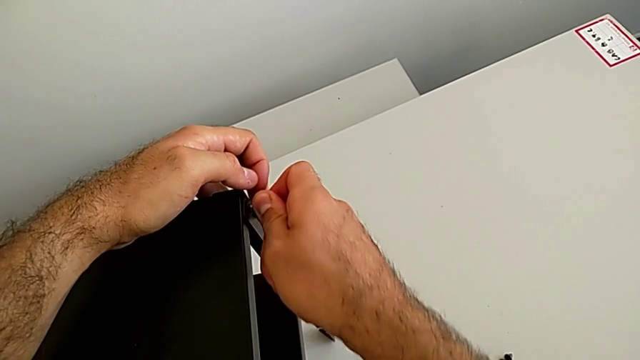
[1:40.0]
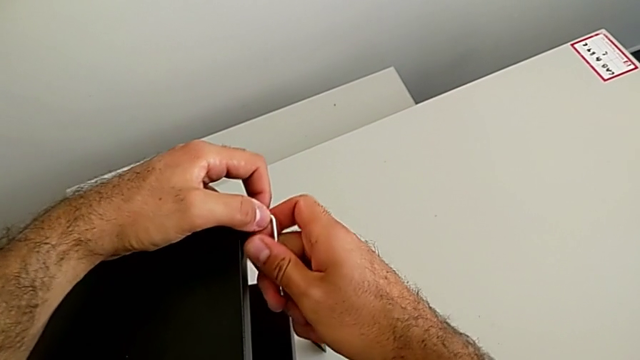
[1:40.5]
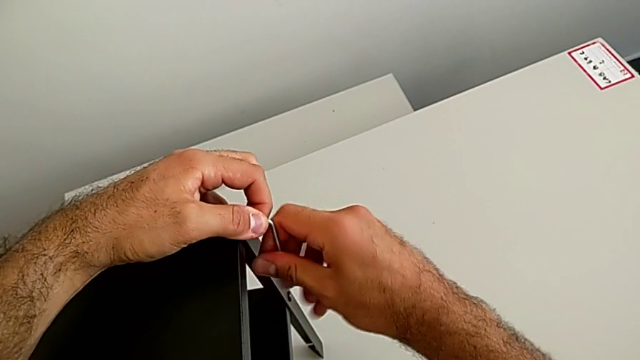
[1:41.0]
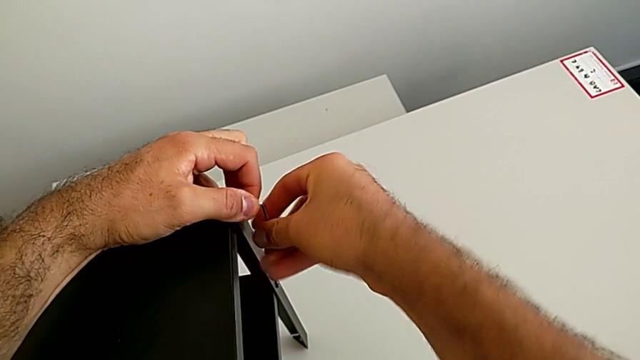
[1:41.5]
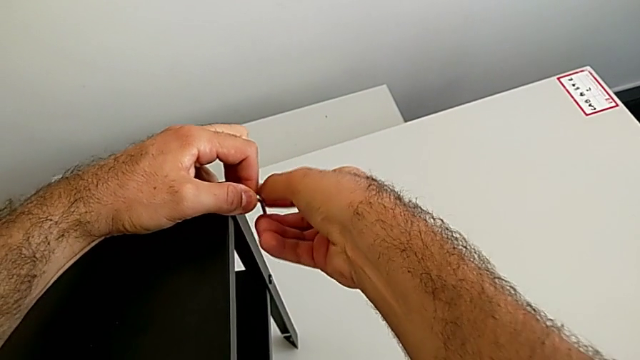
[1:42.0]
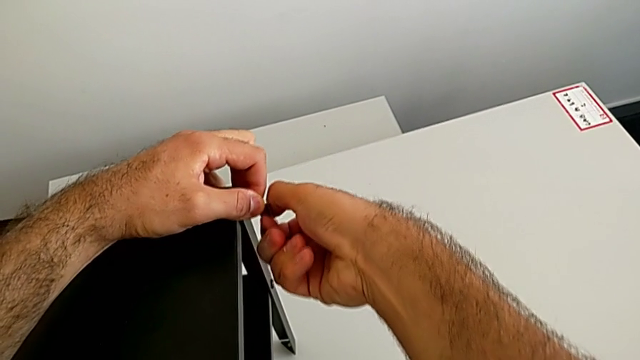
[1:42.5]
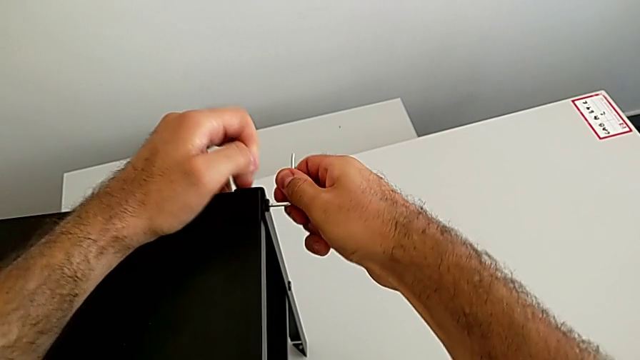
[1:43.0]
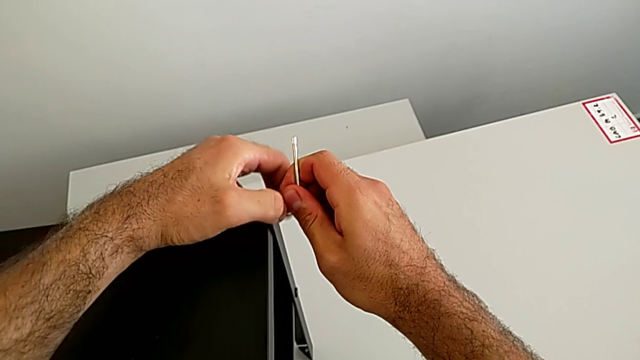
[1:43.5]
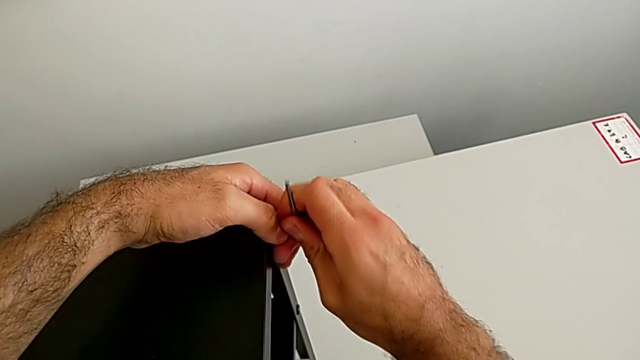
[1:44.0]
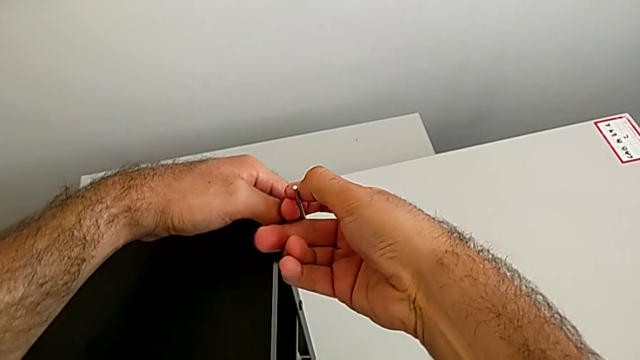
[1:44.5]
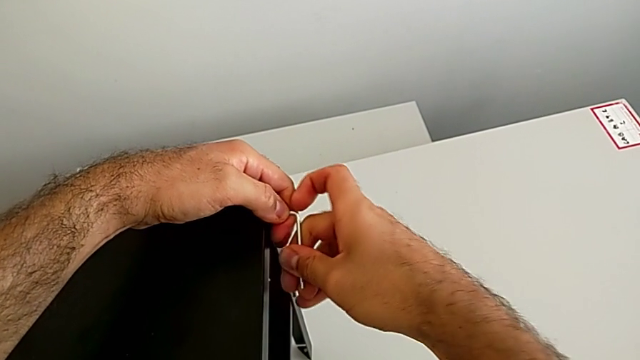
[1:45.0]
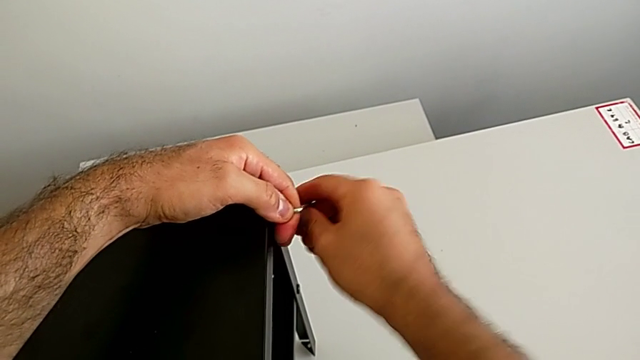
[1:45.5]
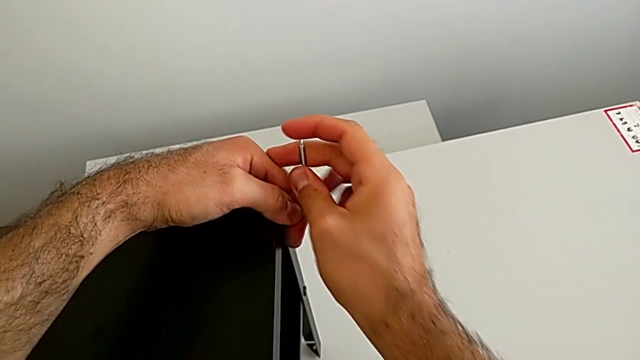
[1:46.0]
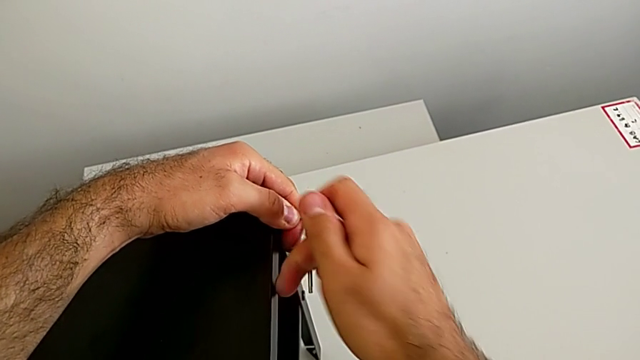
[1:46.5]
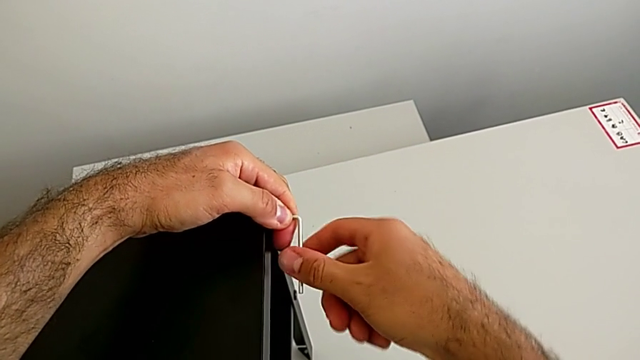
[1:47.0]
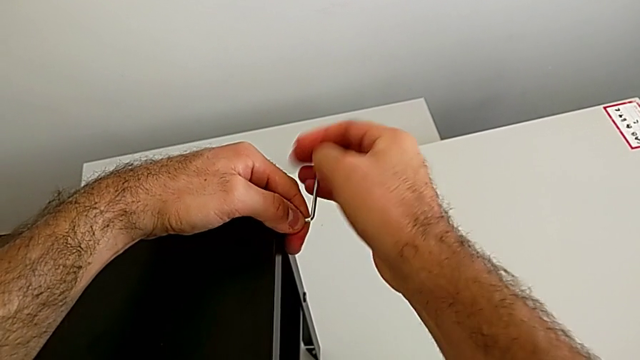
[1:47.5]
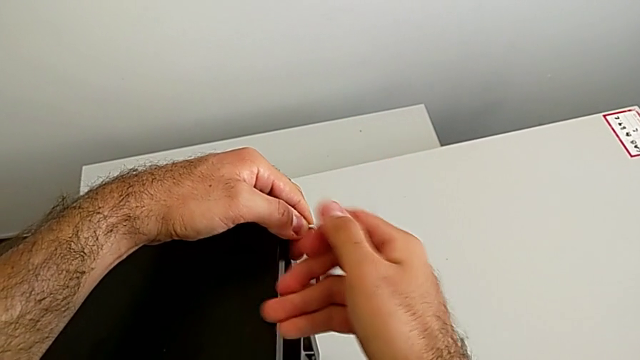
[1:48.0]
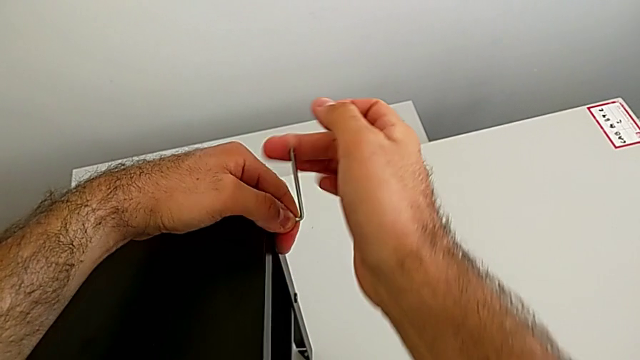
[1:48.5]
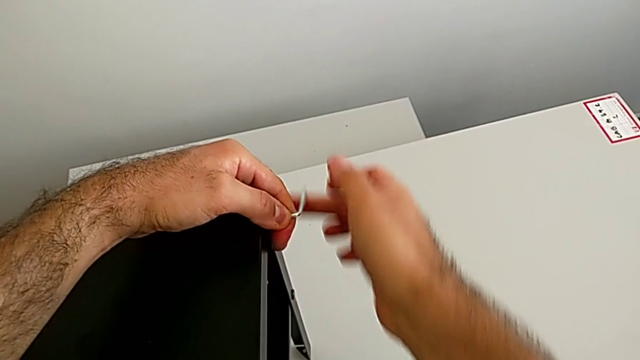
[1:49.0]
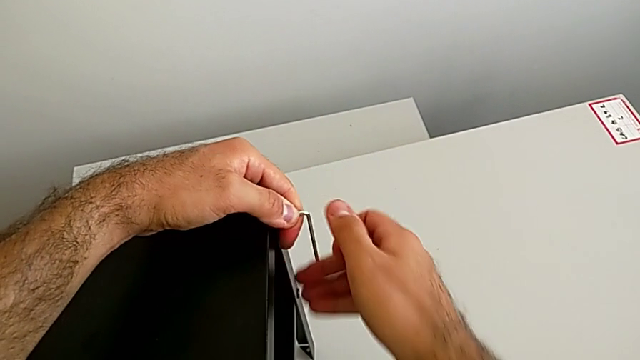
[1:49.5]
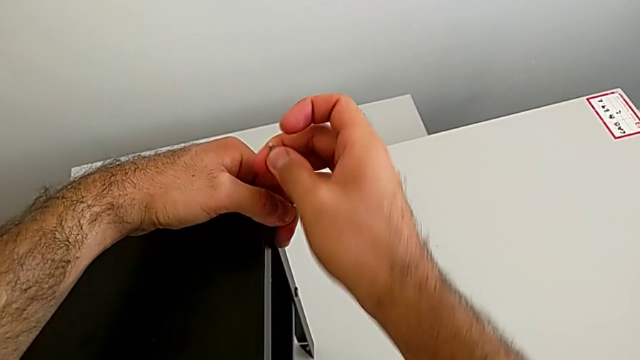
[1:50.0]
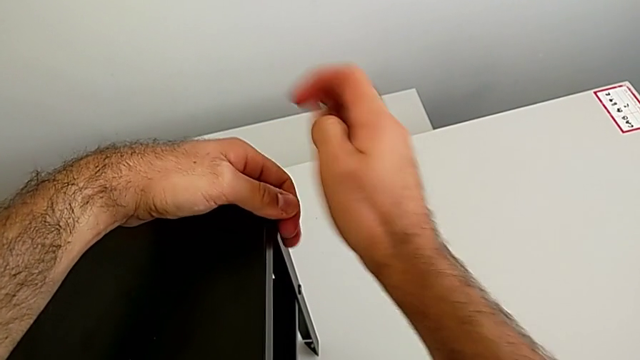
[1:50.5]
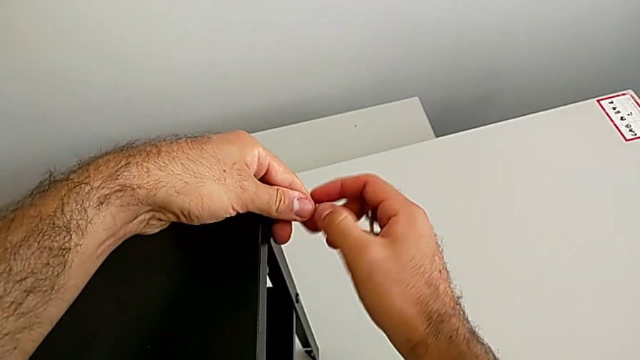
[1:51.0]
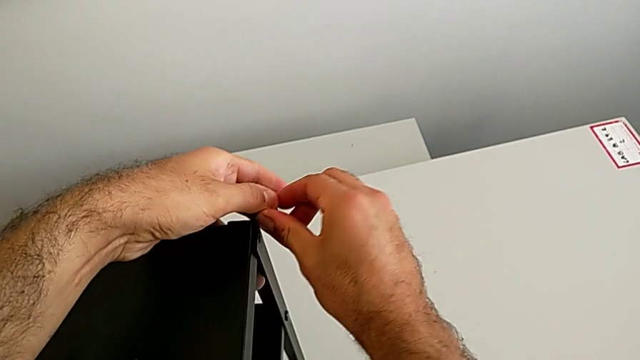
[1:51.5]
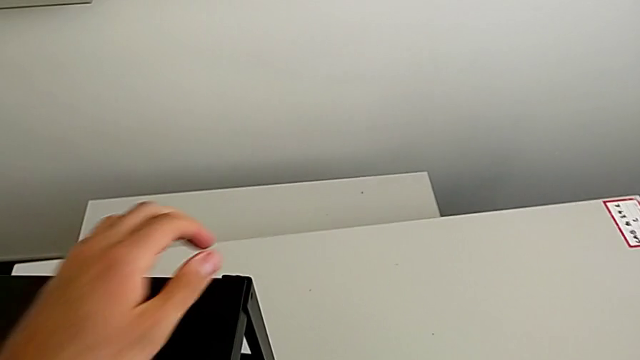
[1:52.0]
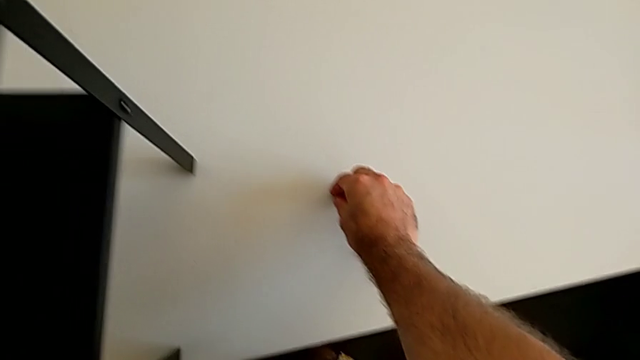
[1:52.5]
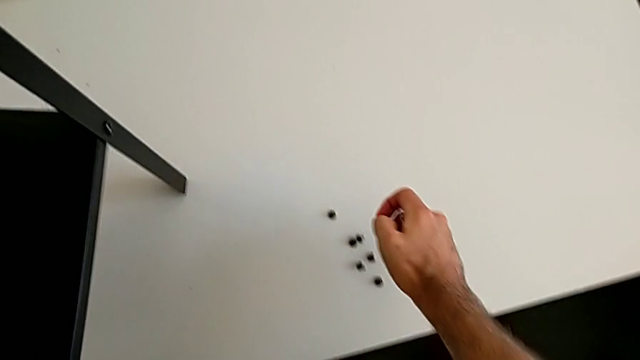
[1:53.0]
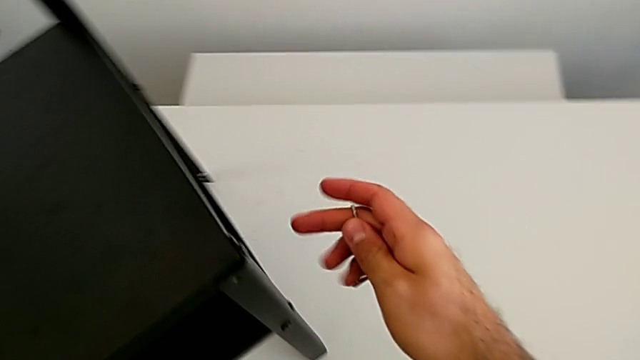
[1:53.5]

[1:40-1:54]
The camera wearer is disassembling the table top. They unscrew the hex socket head. They withdraw the Allen wrench with the right hand, disassemble the hex socket head with the left hand, grab it with the right hand and place it with the right hand. They rotate the nightstand.

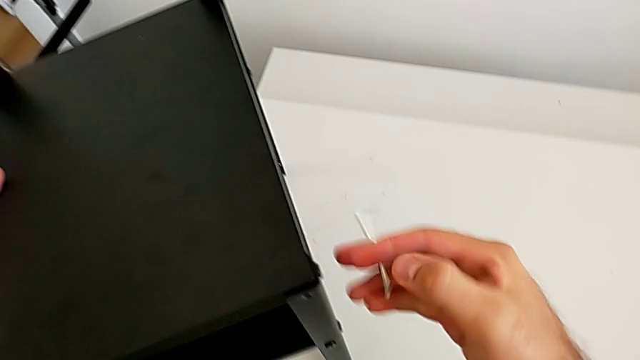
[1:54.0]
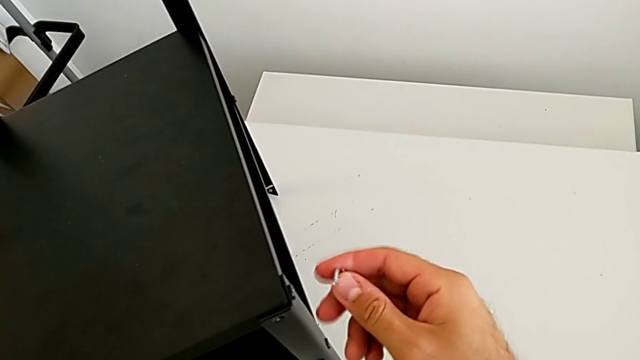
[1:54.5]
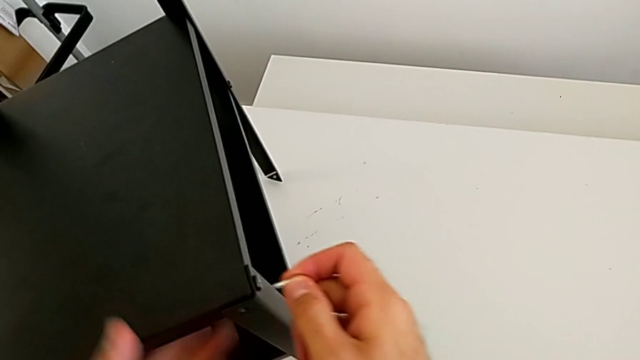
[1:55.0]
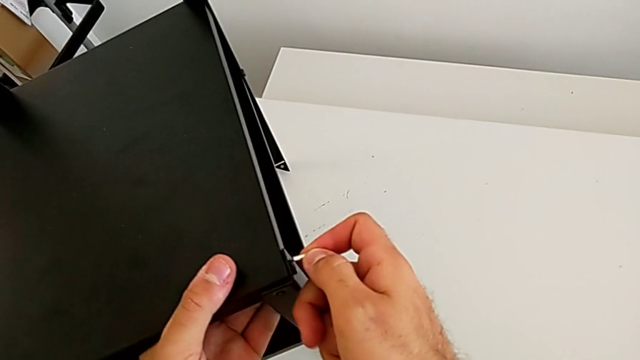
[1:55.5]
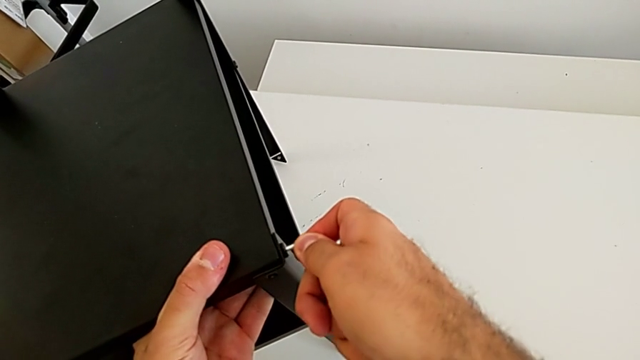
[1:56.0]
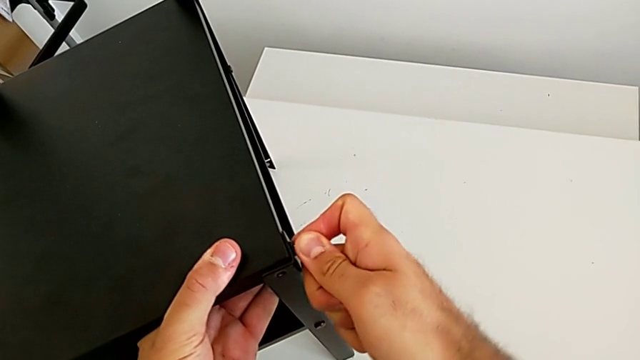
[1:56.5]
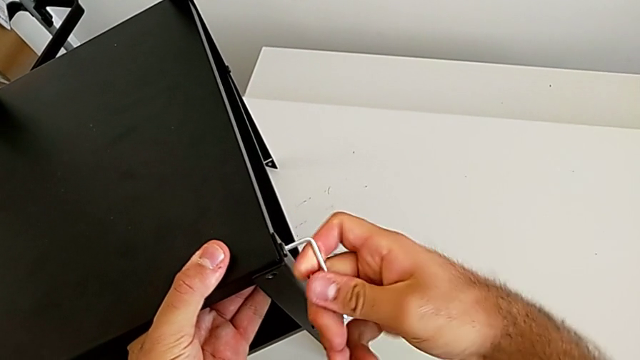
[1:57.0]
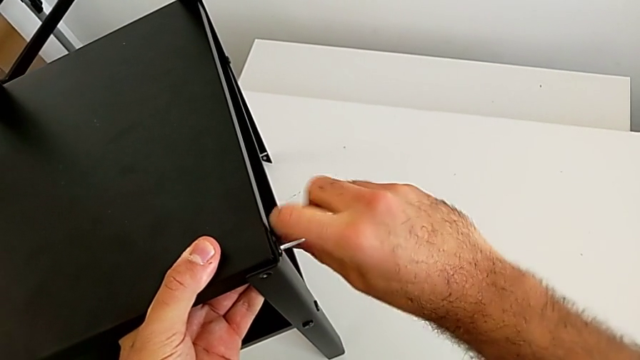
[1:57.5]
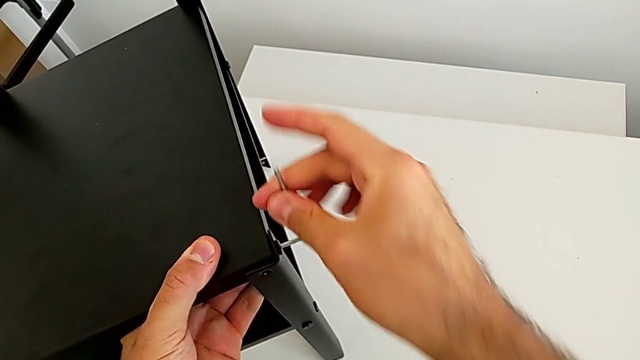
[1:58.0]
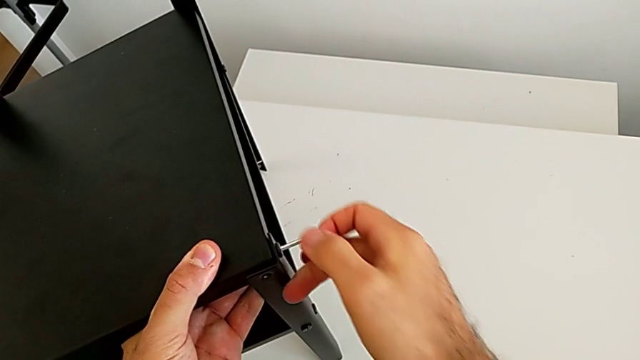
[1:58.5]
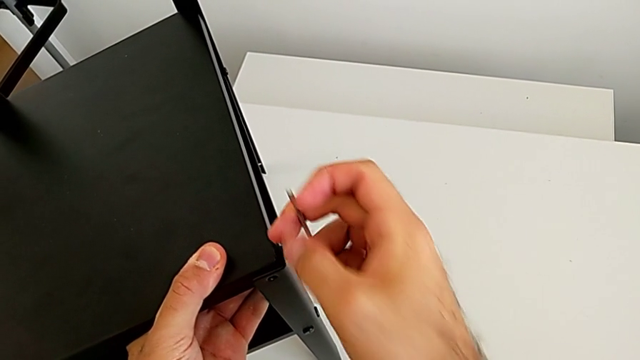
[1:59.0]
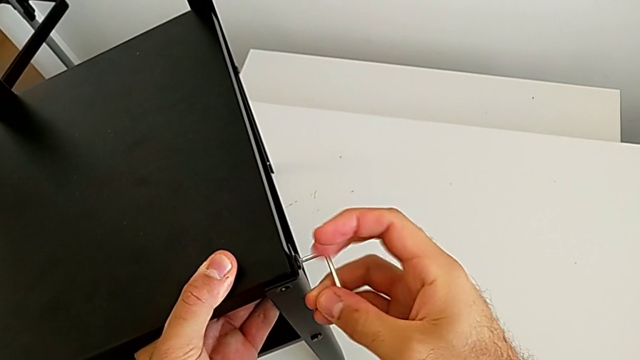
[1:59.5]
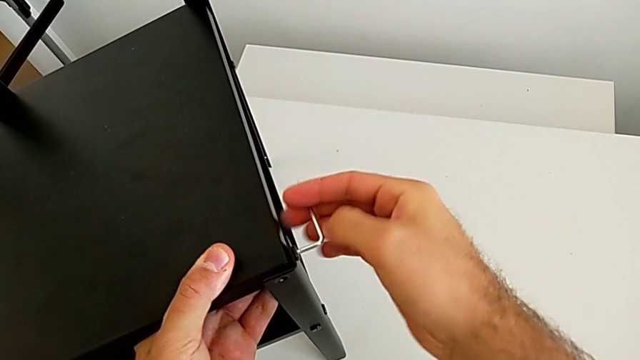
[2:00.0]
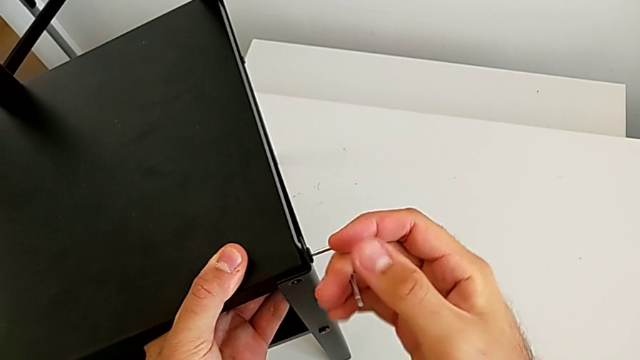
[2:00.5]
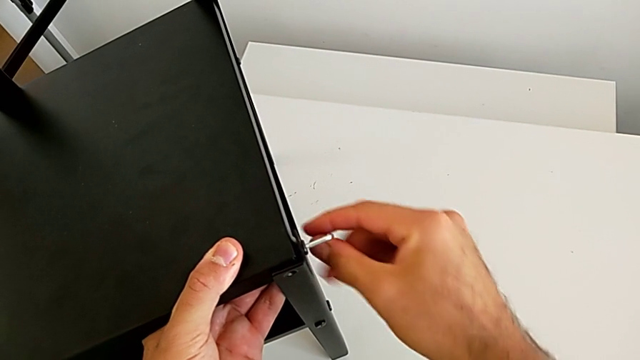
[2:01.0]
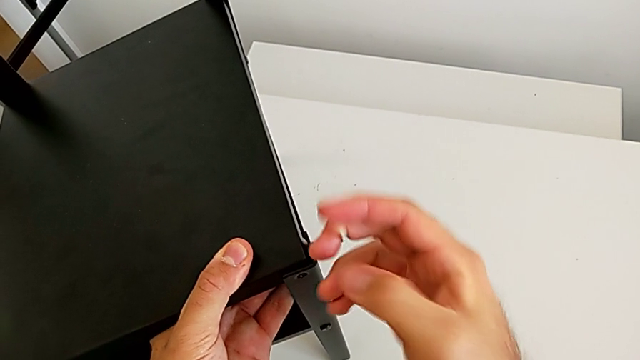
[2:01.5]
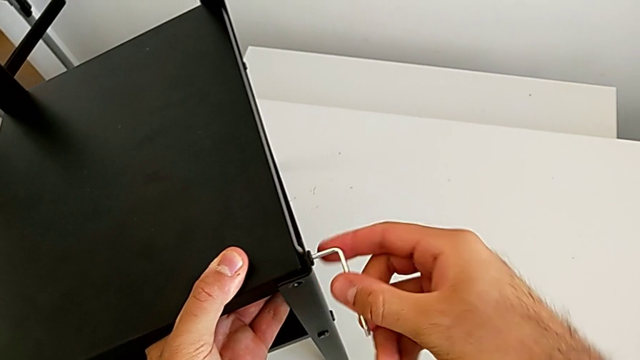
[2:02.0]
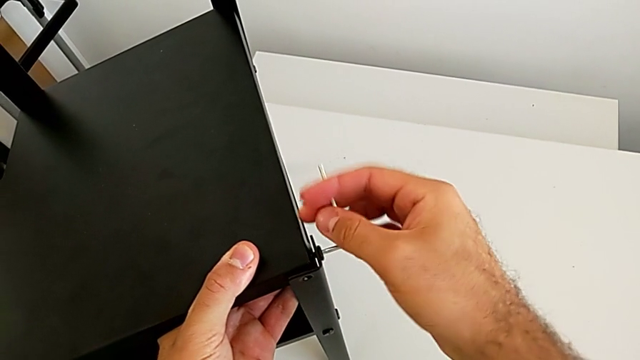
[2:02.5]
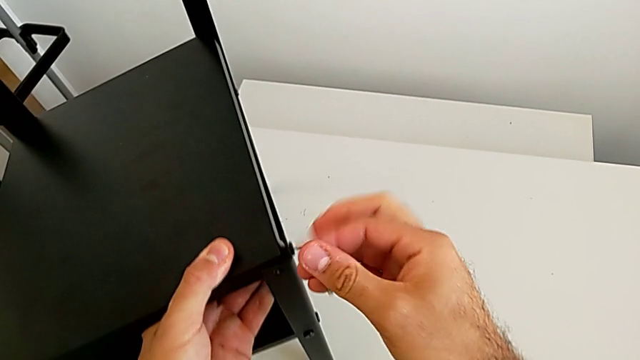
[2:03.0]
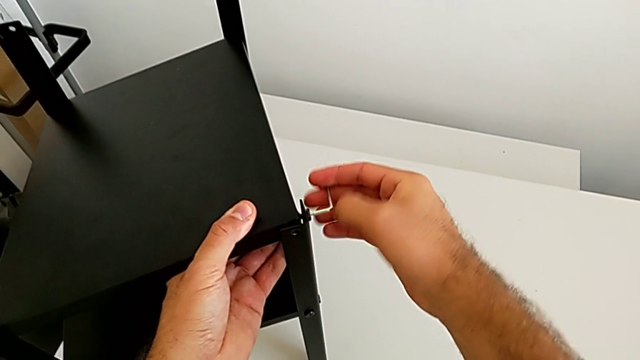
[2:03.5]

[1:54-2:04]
The camera wearer is disassembling the table top. They approach the nightstand, insert the Allen wrench and begin to unscrew the hex socket head.
